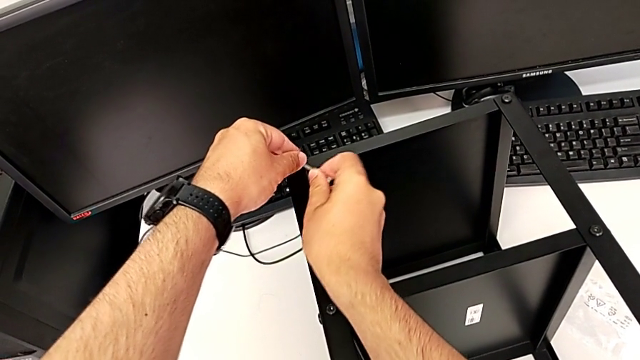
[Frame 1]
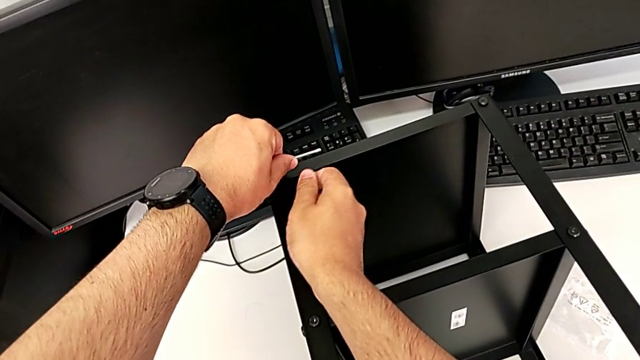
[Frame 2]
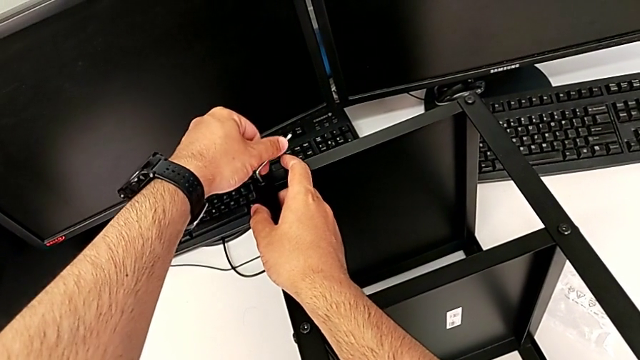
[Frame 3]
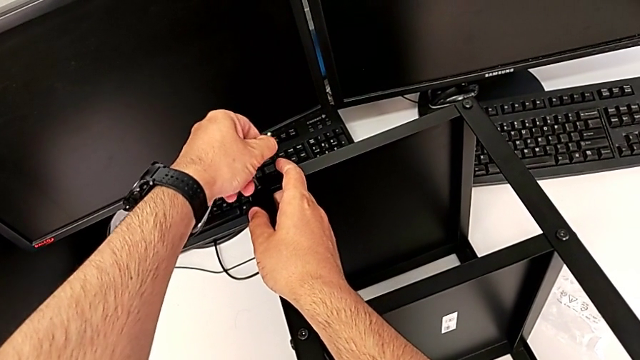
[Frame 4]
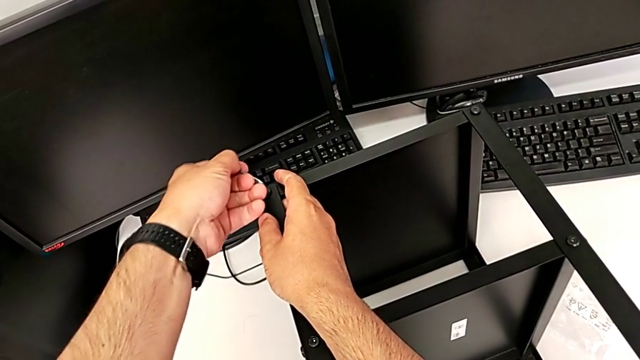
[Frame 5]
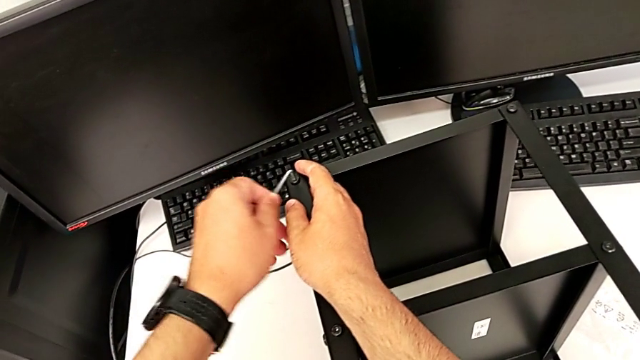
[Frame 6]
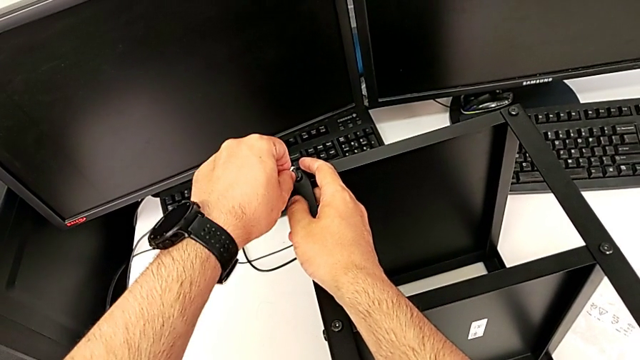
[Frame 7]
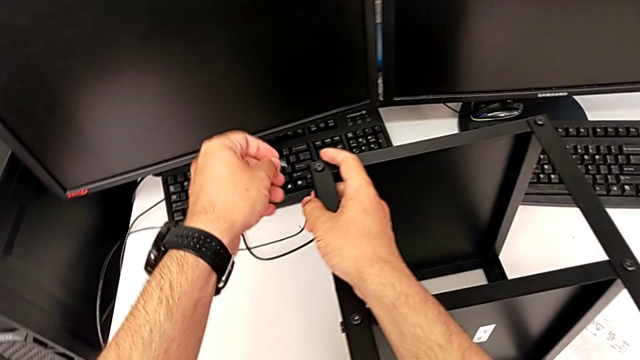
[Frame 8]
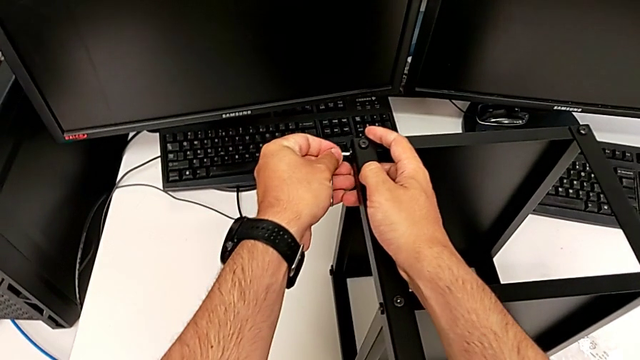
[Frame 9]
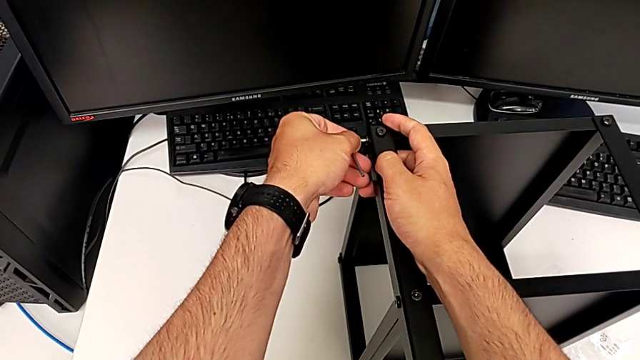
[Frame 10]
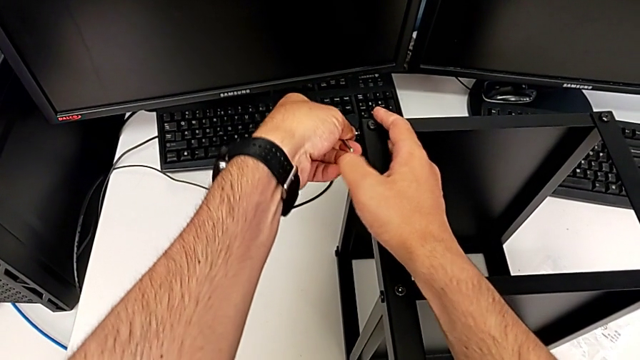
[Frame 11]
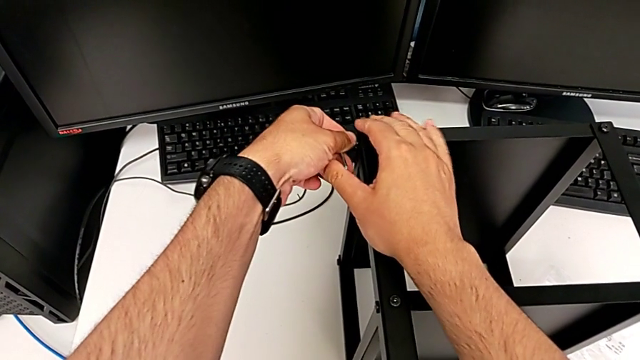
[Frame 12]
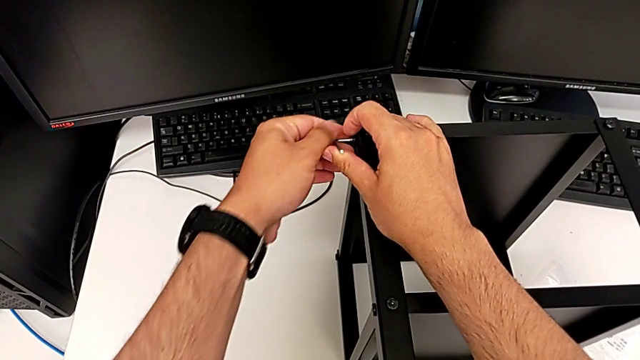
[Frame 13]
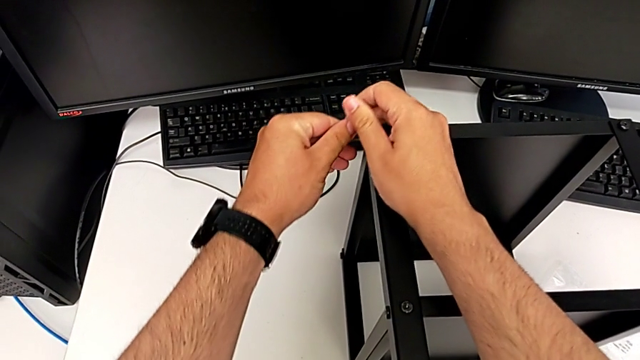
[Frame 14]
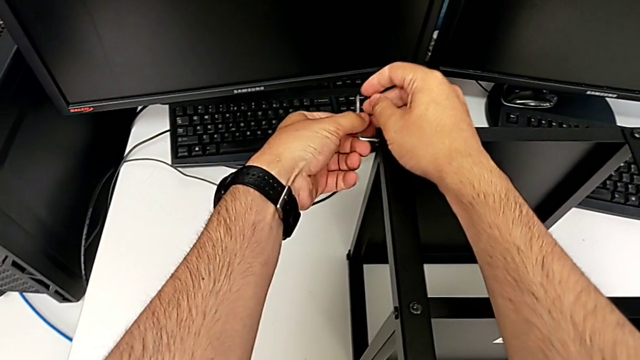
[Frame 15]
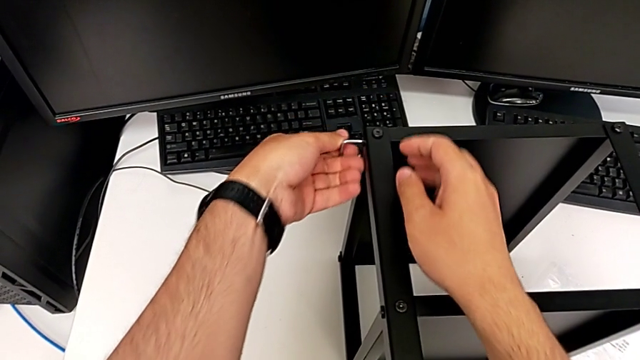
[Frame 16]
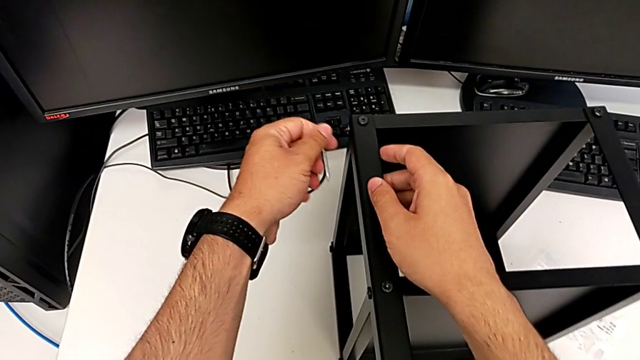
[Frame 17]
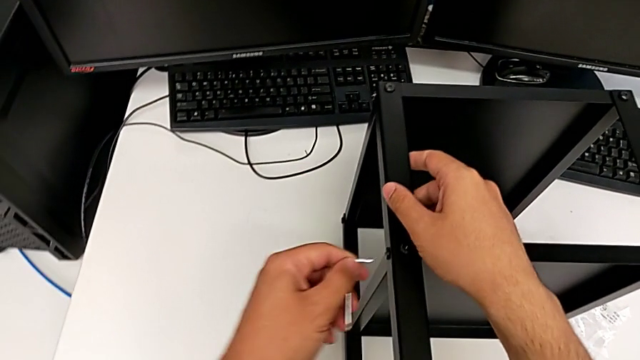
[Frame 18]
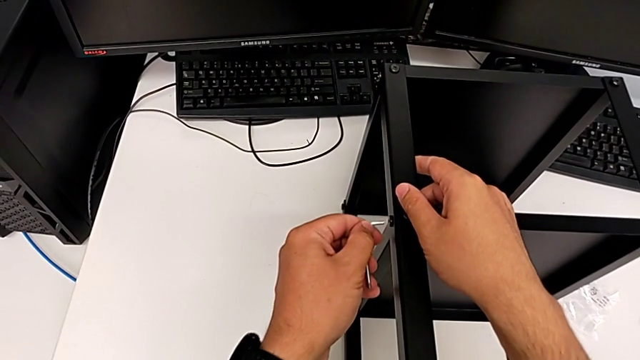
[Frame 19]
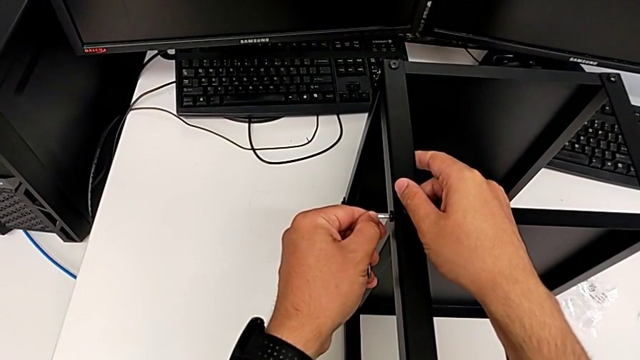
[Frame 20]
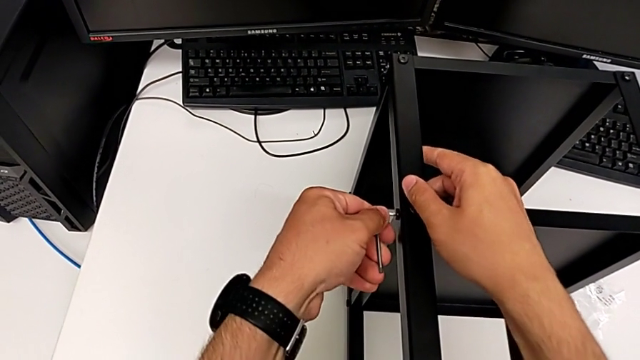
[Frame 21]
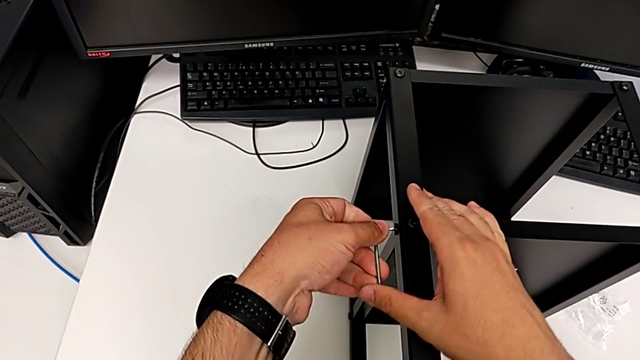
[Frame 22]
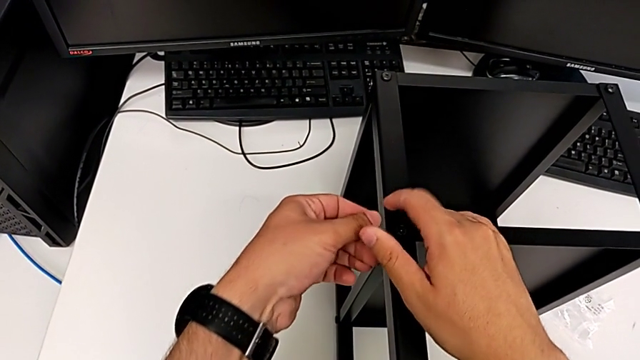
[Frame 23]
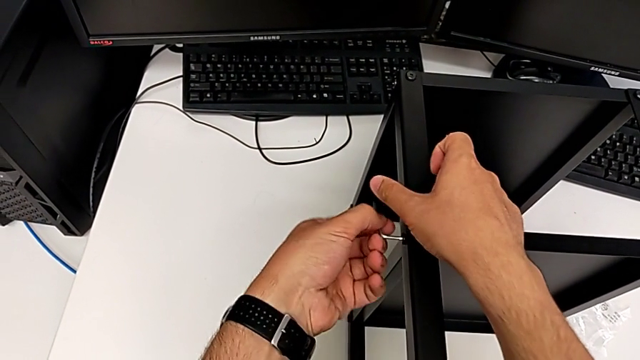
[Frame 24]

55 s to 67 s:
The camera wearer is loosening all the hex socket heads on the table. They keep unscrewing the sixth hex socket head, withdraw the Allen wrench, insert it, unscrew the seventh hex socket head, withdraw the Allen wrench, insert it and unscrew the eighth hex socket head.

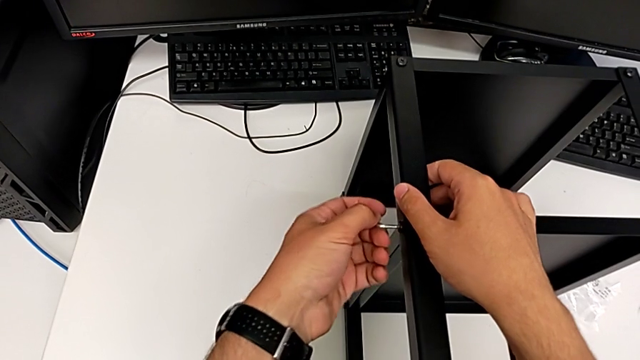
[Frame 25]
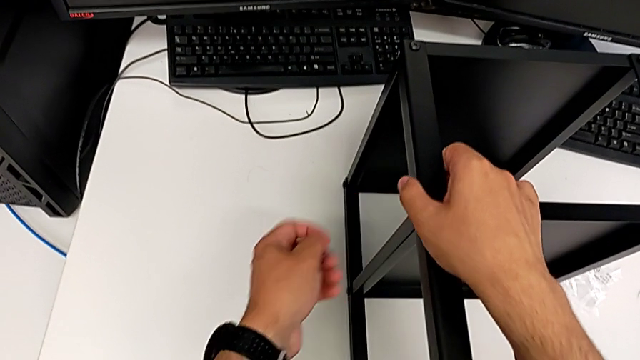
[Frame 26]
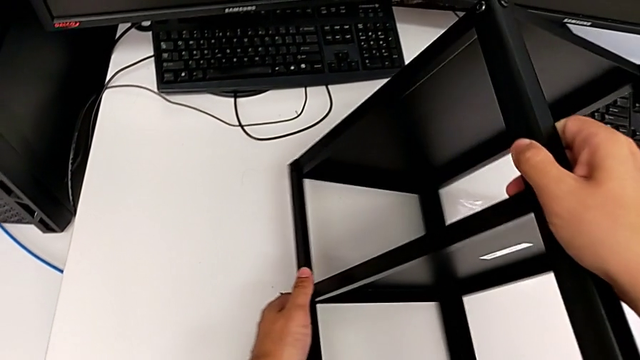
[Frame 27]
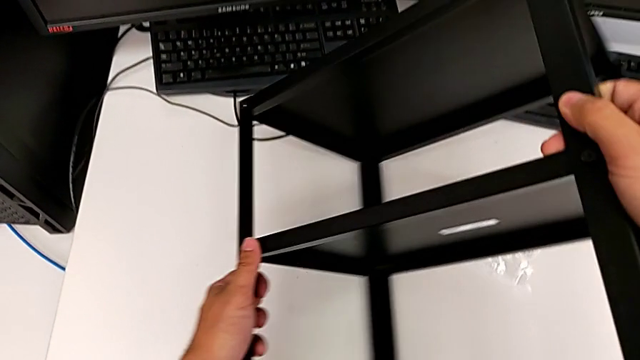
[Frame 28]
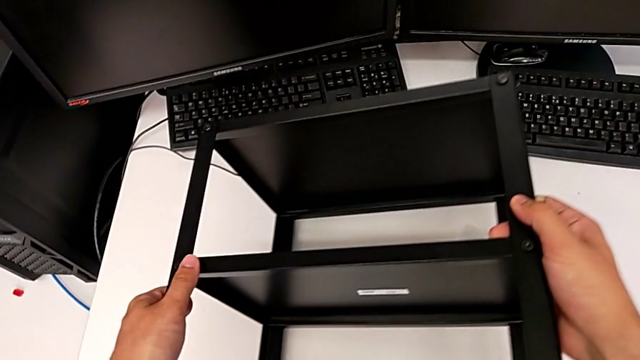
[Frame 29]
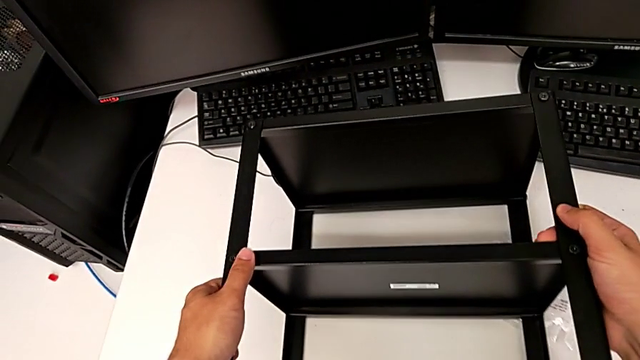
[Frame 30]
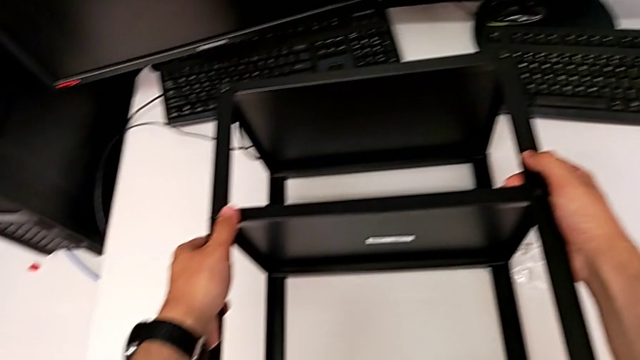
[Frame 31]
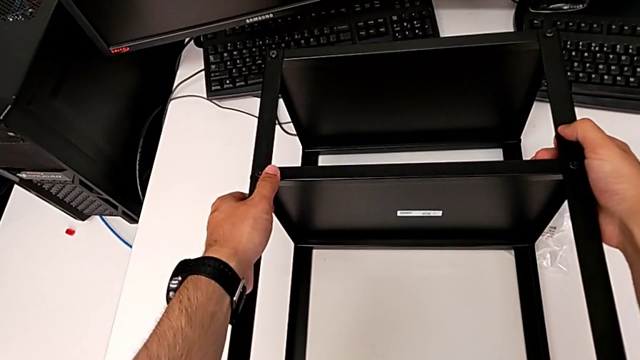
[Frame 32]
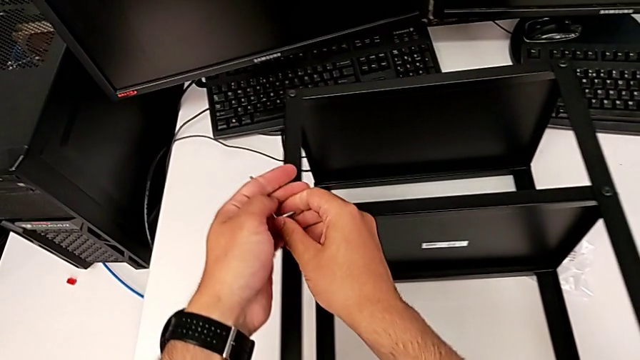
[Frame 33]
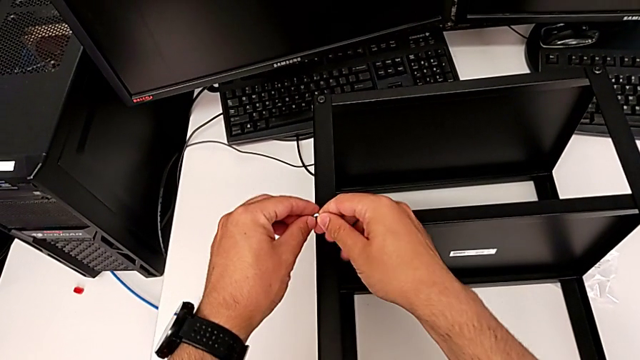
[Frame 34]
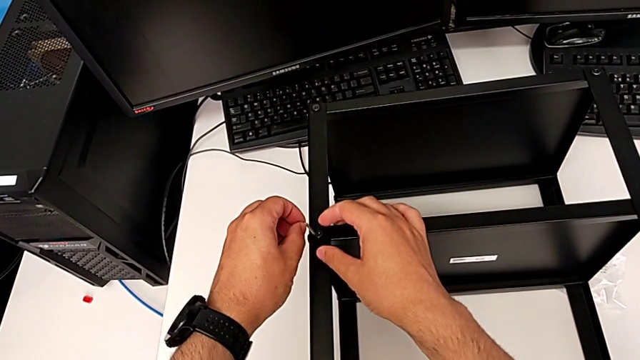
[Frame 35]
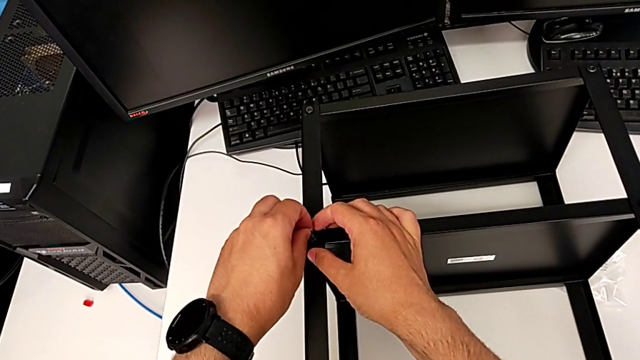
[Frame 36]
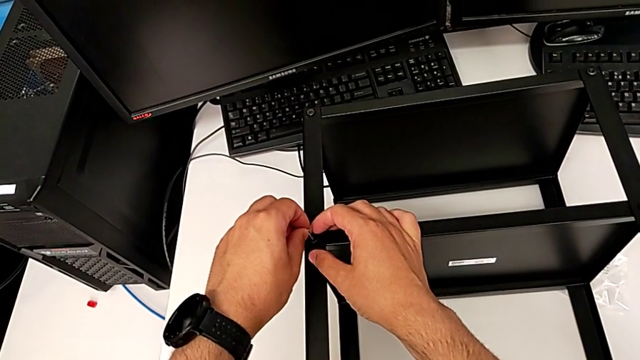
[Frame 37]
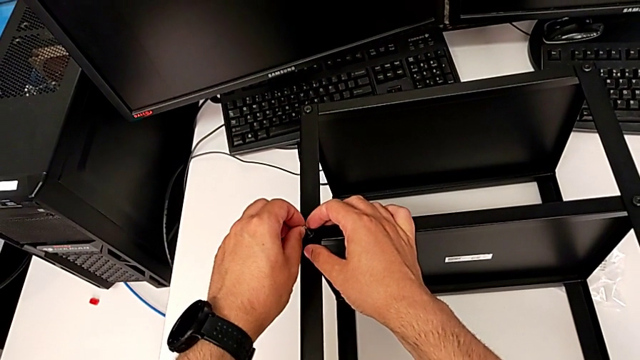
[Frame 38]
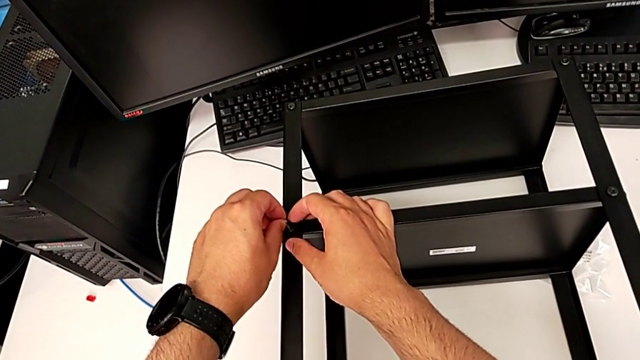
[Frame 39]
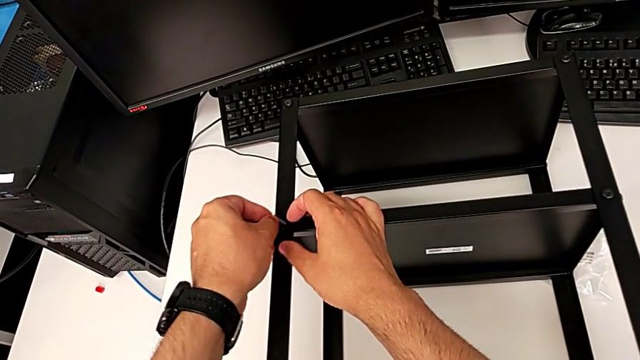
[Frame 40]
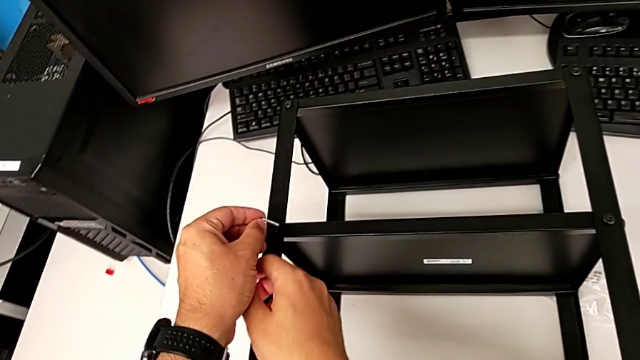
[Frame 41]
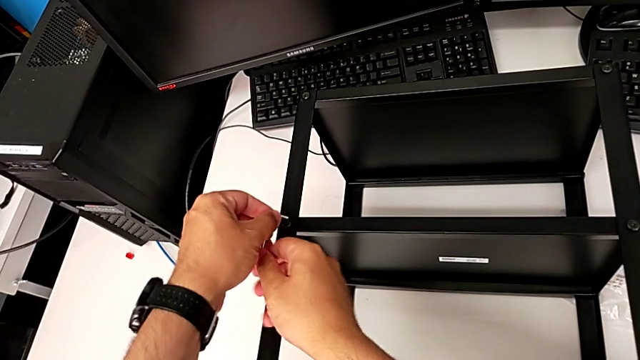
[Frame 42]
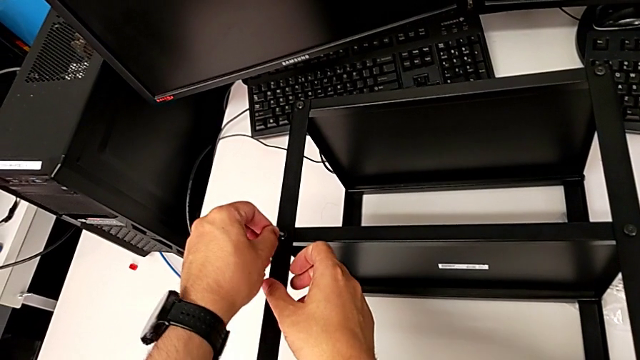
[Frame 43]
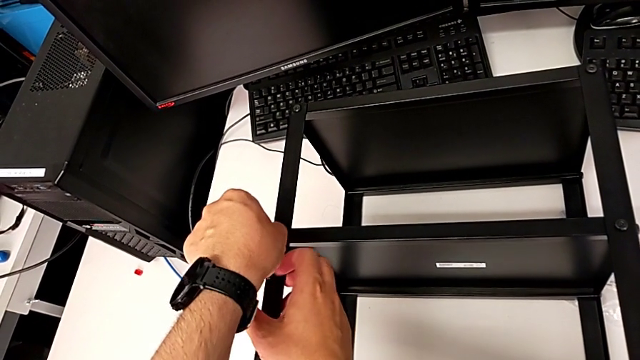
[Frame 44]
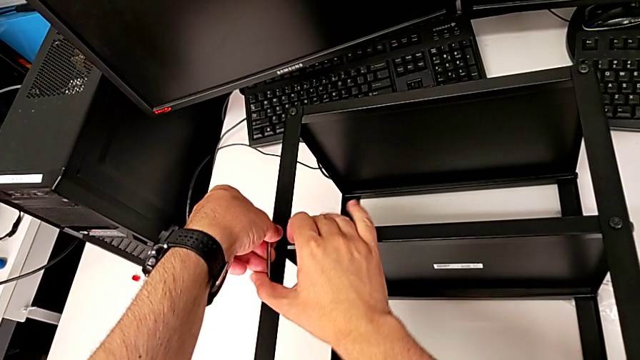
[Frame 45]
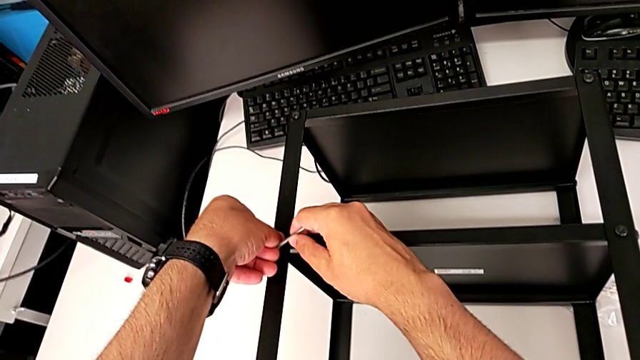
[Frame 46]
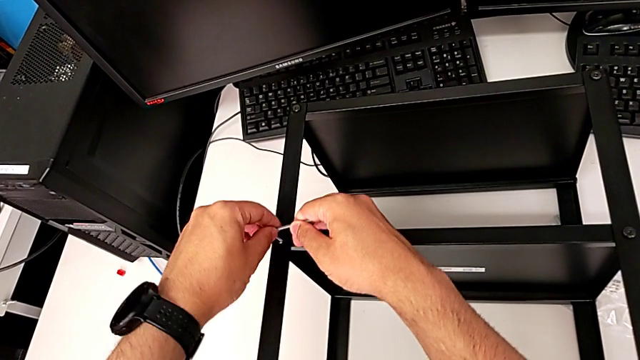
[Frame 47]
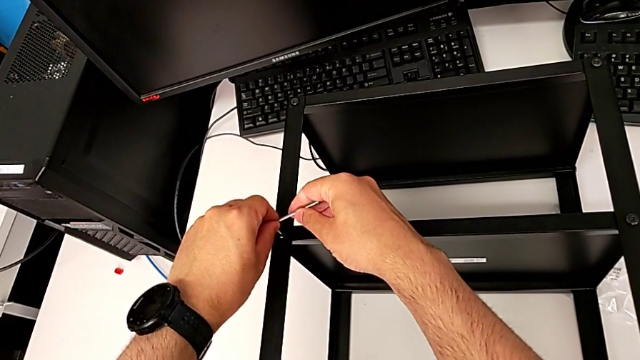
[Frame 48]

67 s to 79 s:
The camera wearer is loosening all the hex socket heads on the table. They withdraw the Allen wrench, flip the black tray, insert the Allen wrench and begin to unscrew the ninth hex socket head.
